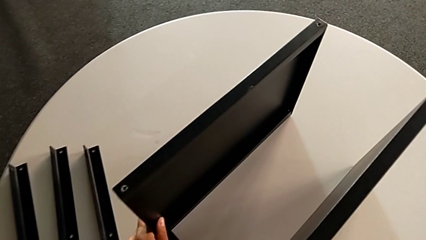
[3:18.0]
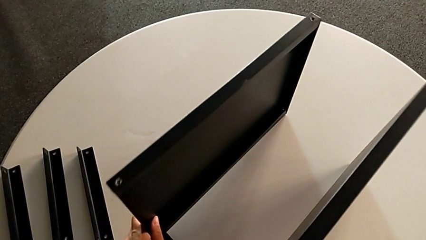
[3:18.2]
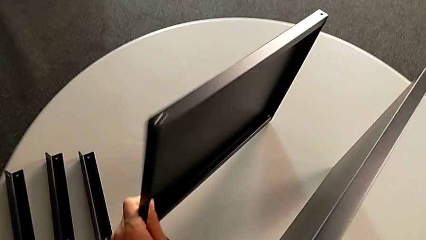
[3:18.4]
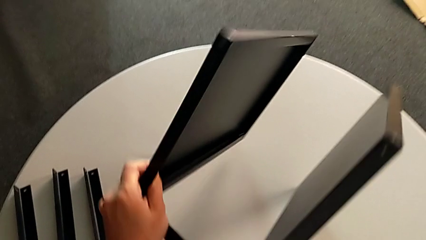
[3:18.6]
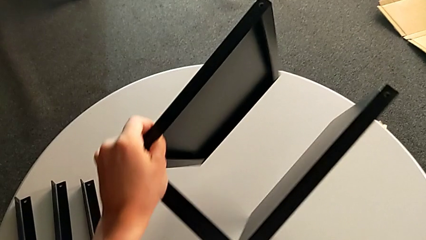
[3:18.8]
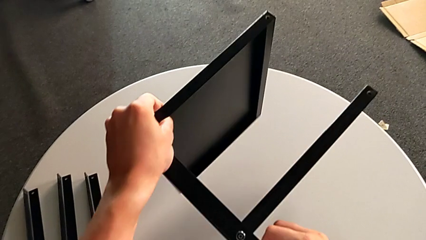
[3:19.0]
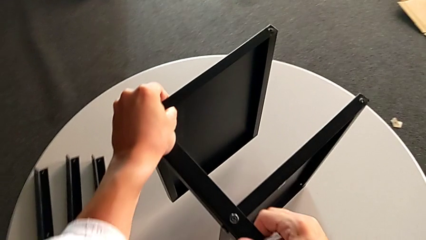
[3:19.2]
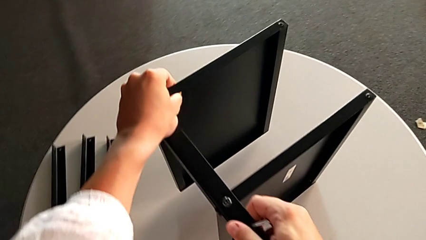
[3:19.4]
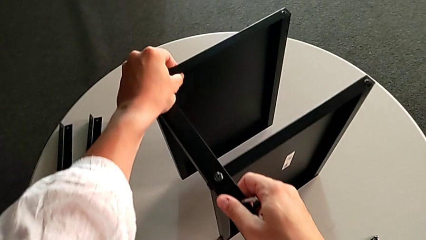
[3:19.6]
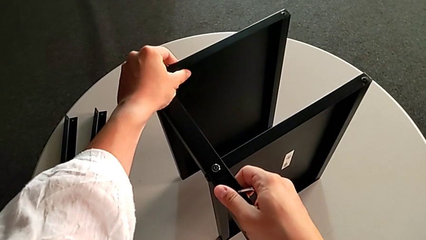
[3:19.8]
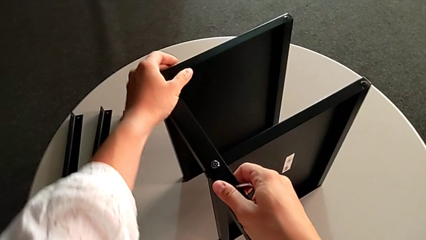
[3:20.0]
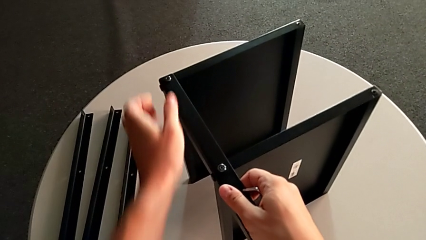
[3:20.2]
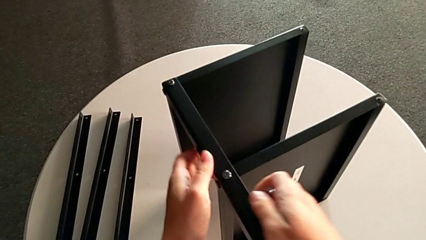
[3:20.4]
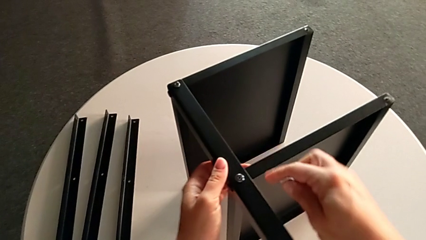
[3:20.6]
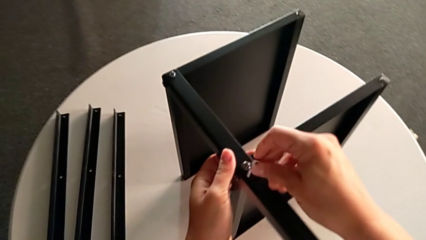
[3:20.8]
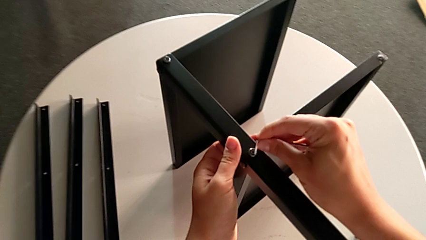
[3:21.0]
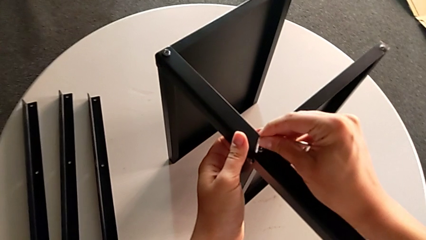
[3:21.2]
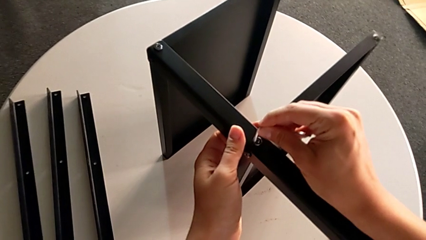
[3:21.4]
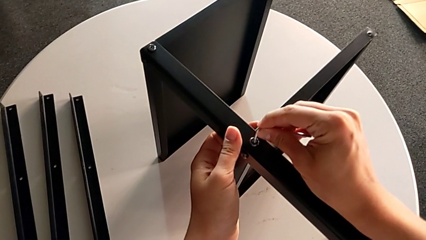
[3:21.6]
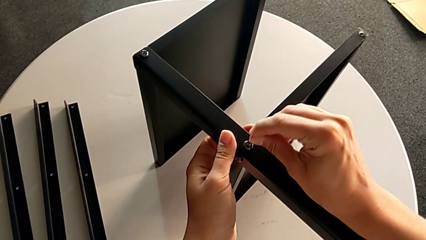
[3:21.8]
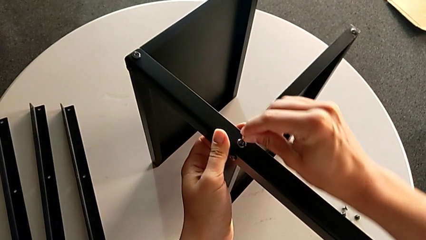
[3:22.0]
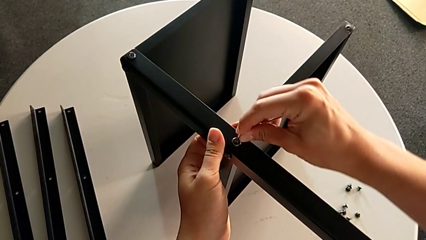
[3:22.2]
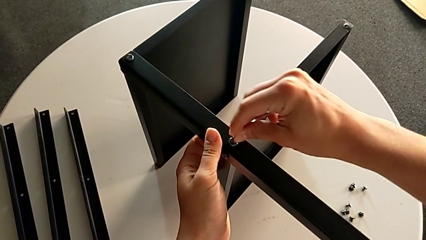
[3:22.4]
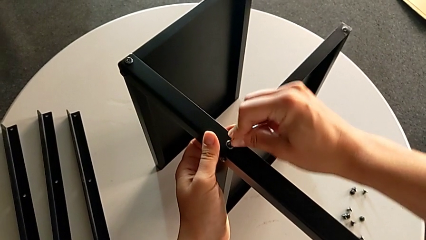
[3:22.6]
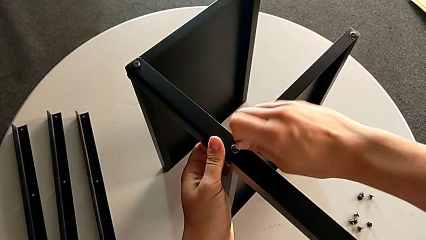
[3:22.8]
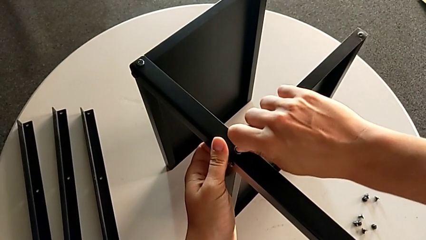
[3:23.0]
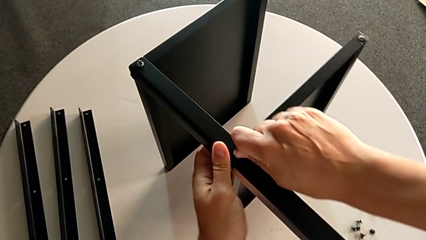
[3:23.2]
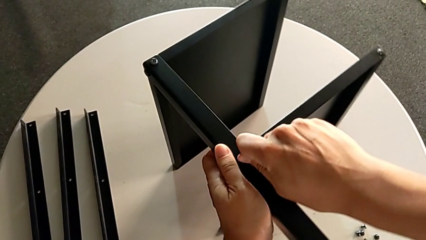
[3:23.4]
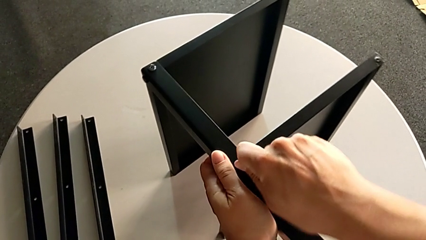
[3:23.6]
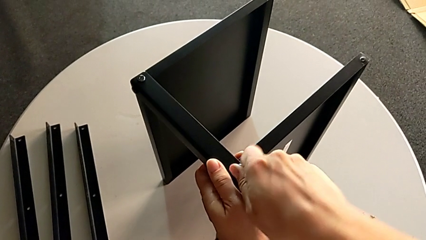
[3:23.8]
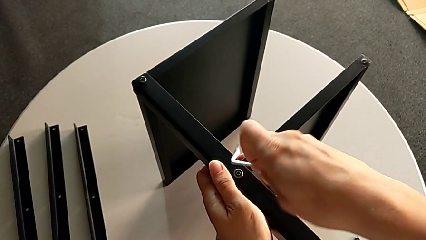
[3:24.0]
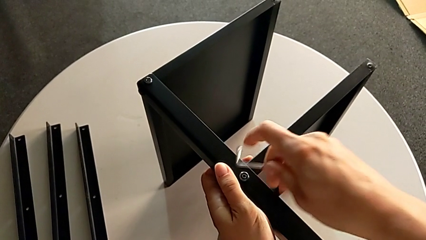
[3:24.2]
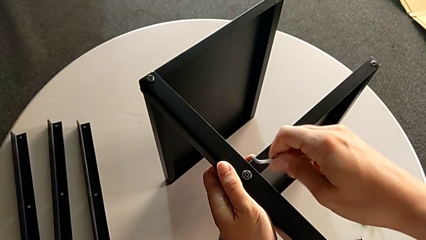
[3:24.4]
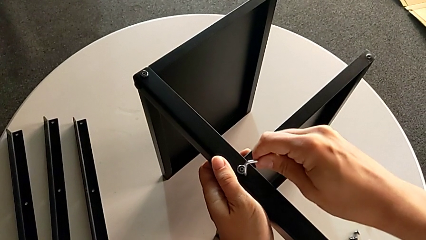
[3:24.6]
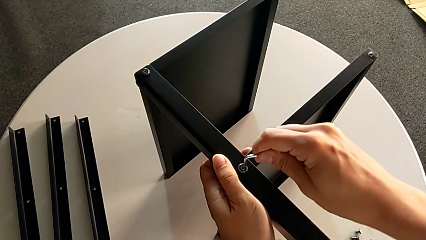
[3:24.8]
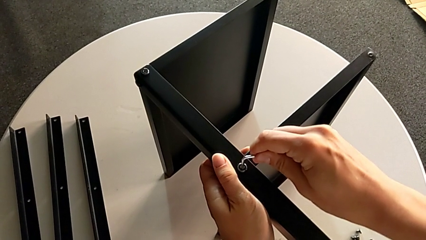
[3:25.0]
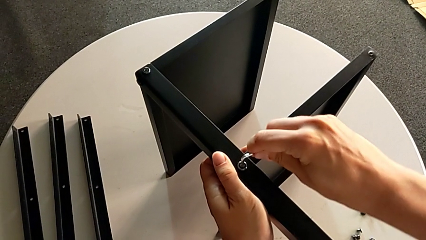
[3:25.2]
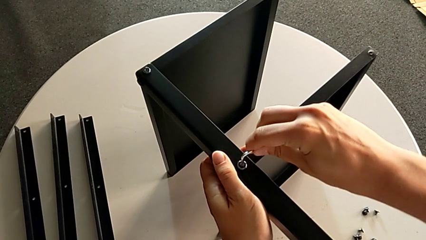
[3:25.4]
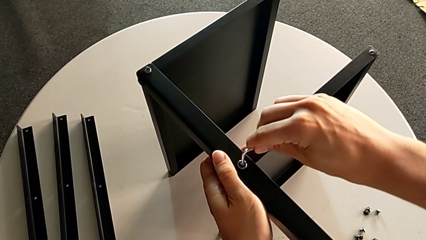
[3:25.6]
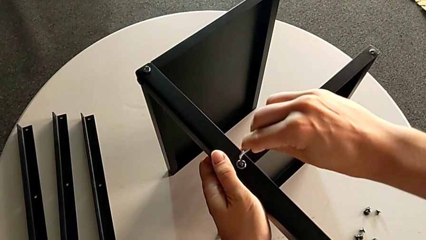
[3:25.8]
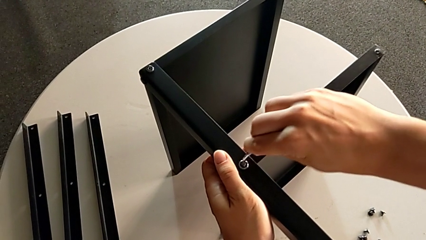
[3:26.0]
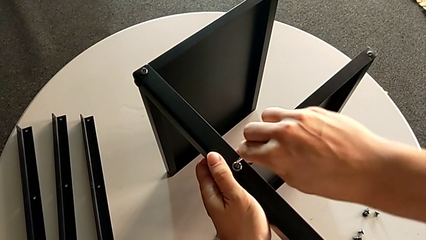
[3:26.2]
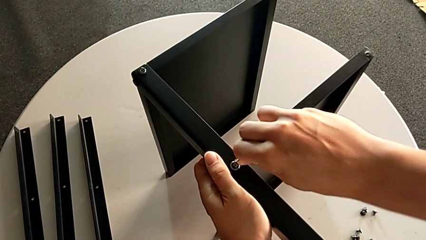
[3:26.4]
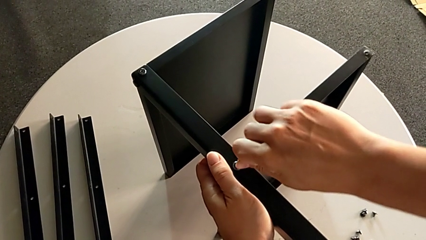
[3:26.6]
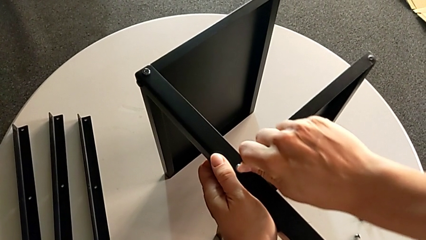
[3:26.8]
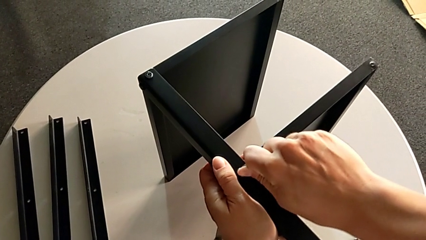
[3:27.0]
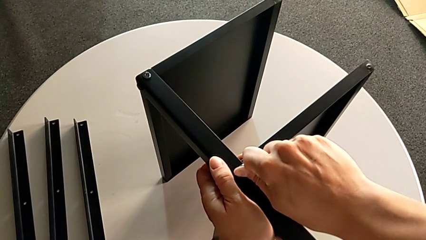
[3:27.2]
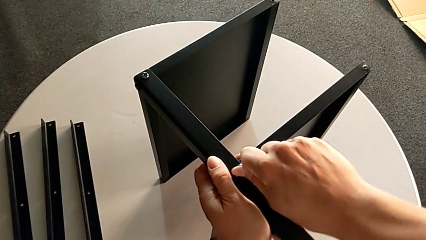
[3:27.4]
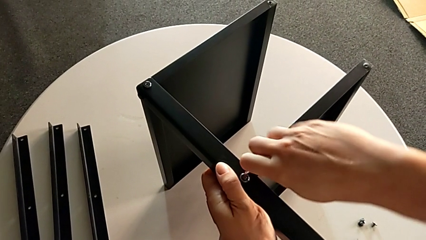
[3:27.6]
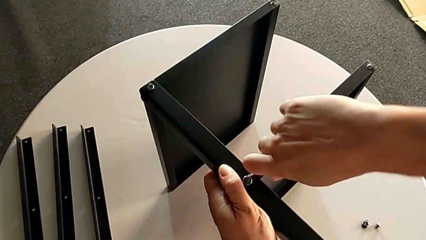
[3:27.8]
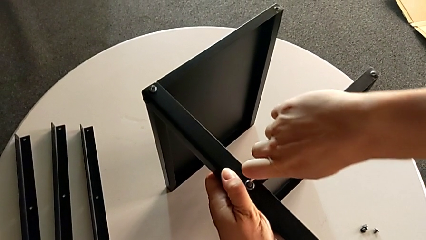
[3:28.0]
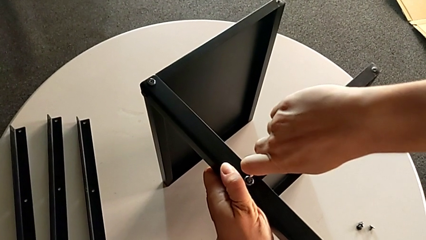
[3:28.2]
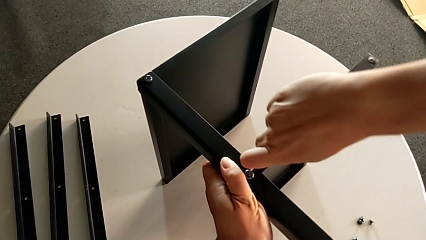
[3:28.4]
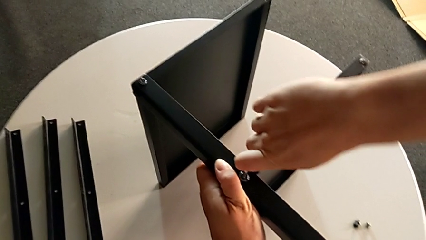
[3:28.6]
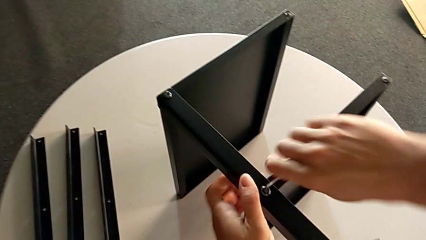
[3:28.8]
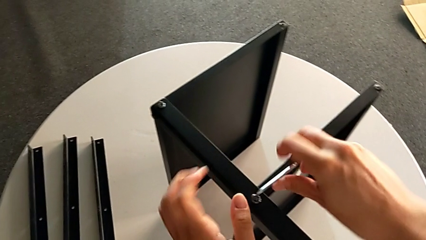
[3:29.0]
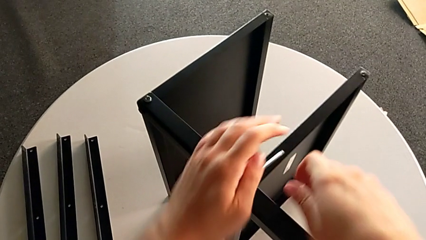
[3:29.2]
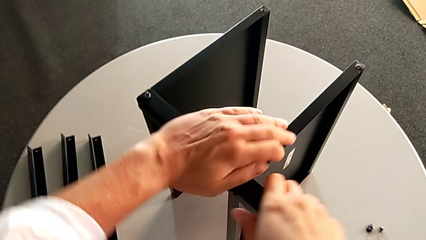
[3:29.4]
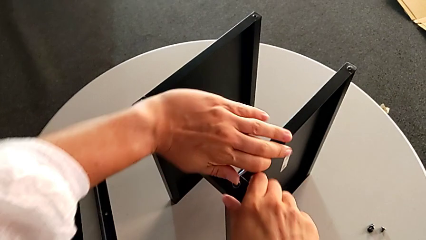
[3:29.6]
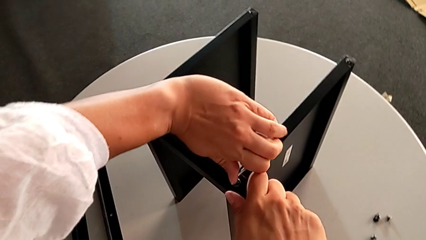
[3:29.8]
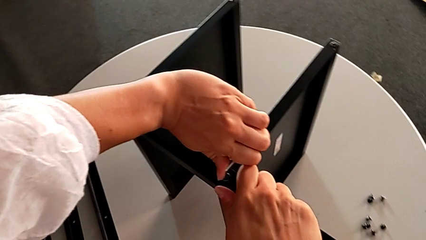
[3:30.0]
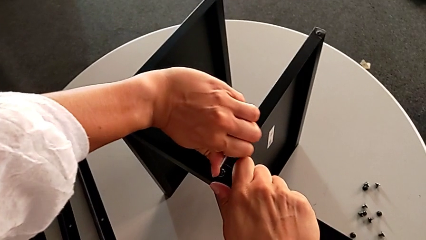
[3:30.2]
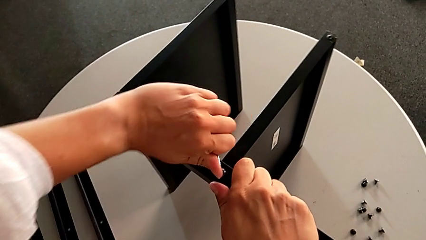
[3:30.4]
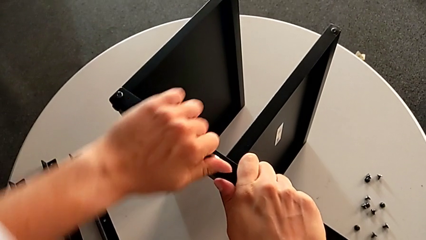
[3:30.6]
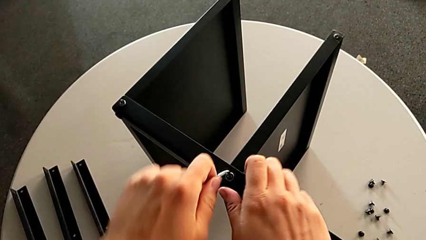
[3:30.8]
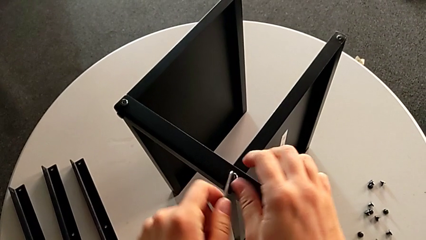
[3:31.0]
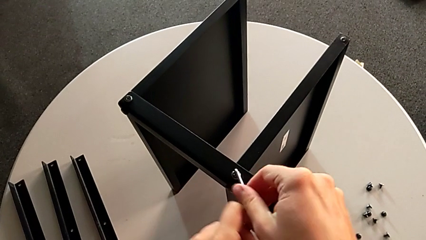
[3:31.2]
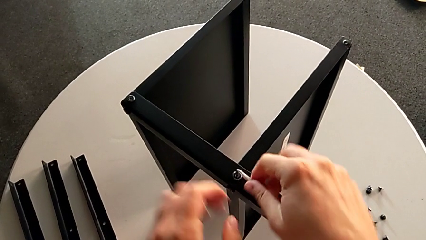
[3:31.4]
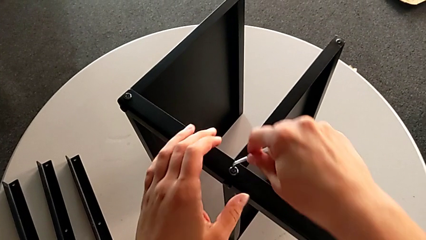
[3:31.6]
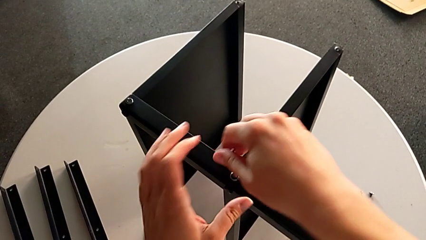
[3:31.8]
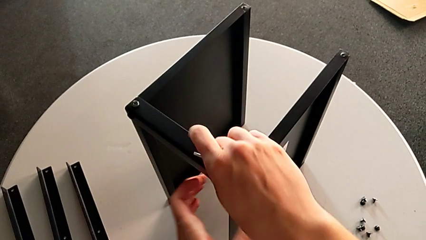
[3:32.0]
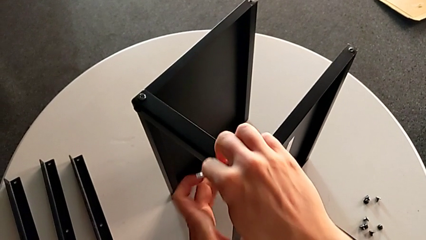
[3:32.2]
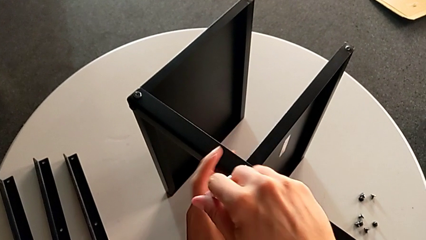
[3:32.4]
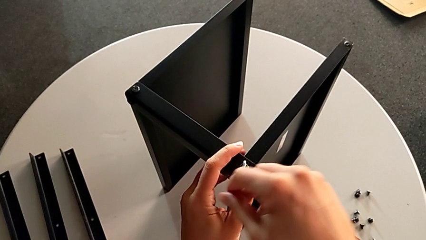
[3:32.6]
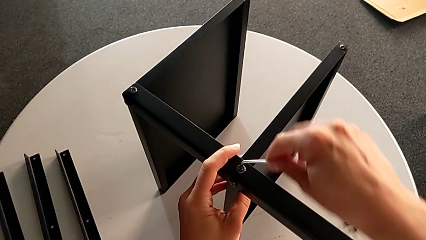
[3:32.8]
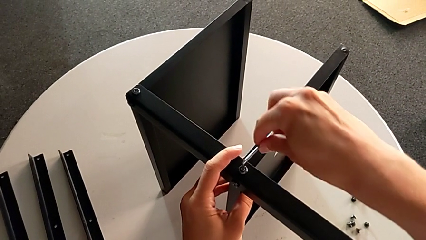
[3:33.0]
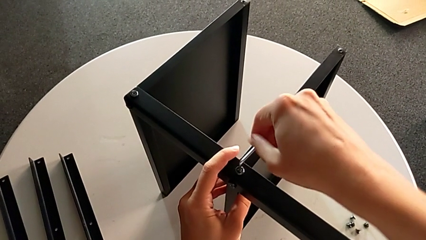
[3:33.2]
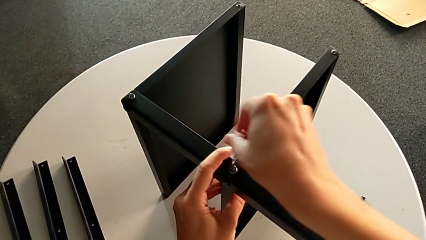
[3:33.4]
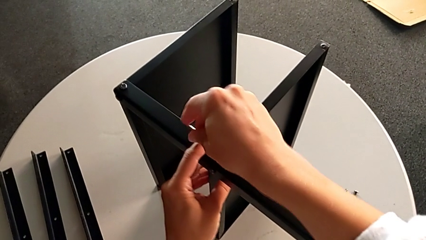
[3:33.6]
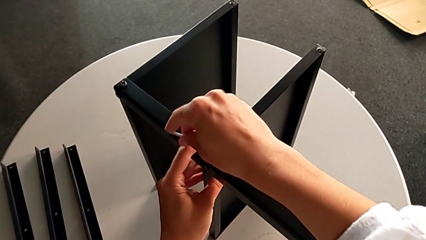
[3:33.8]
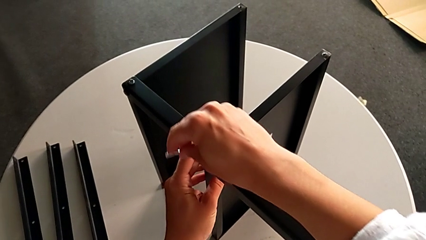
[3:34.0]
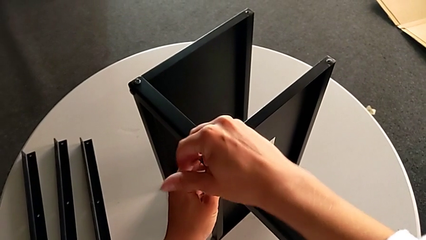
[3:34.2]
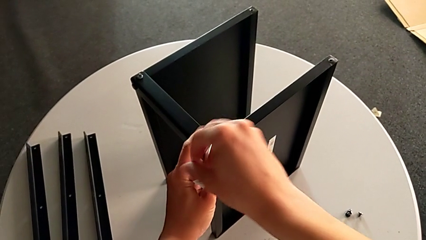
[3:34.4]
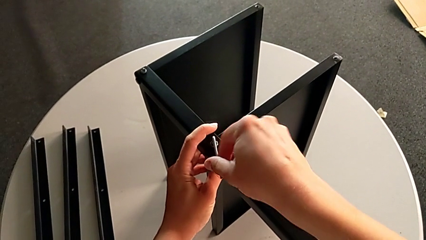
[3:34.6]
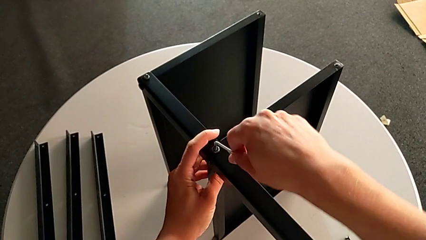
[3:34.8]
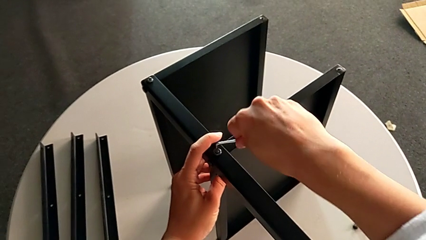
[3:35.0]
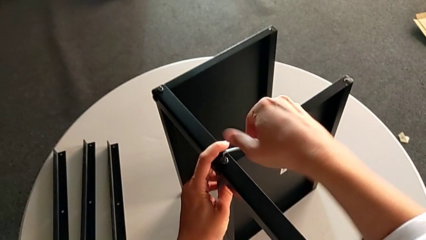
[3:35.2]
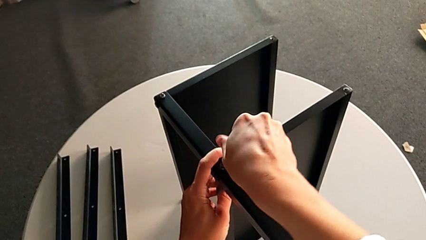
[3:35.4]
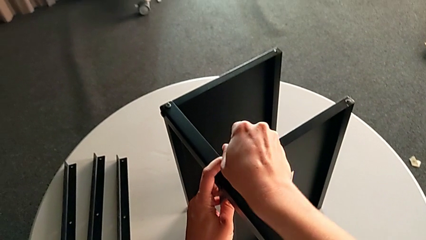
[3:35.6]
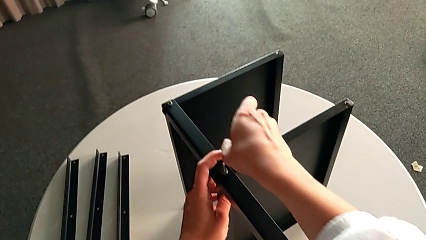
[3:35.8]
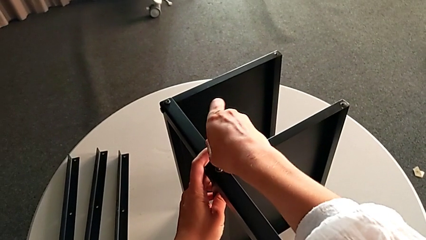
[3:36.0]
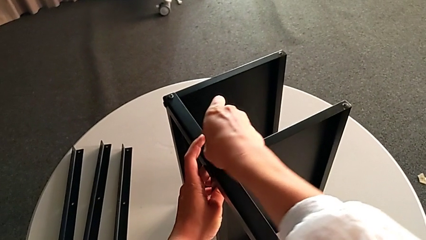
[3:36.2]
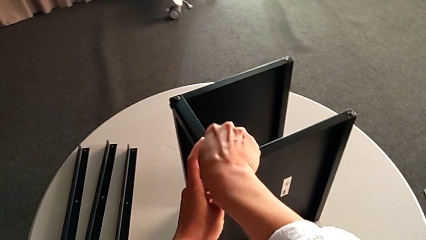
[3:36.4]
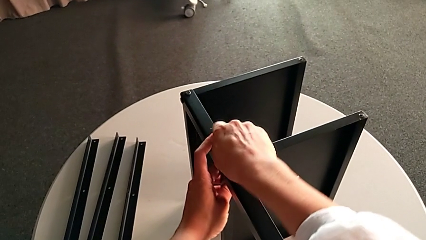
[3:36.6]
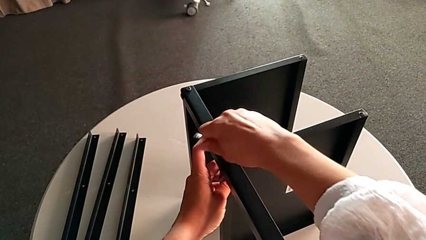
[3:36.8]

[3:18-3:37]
The camera wearer is unscrewing the fourth leg. They rotate the nightstand, approach the hex socket head, insert the Allen wrench and begin to unscrew the hex socket head.
